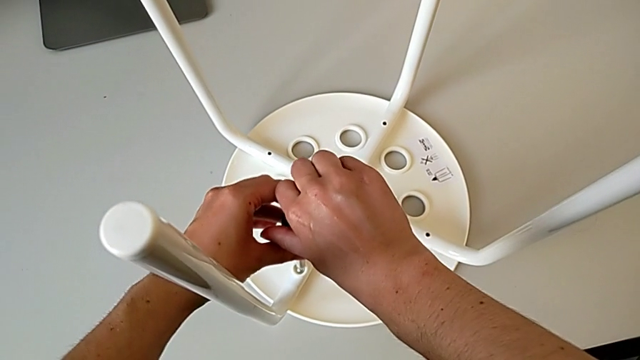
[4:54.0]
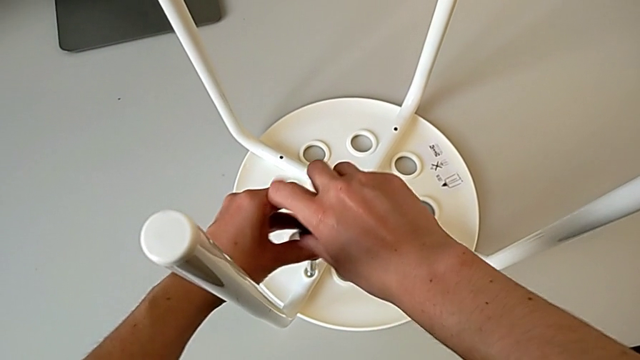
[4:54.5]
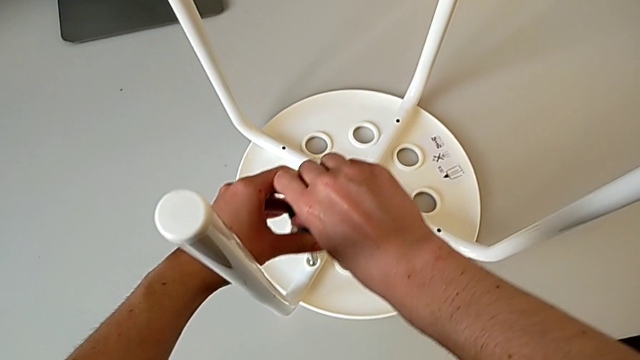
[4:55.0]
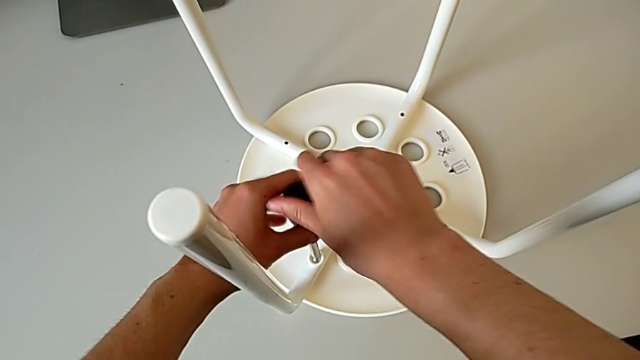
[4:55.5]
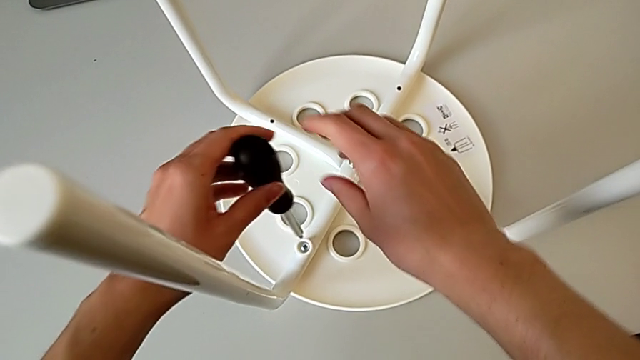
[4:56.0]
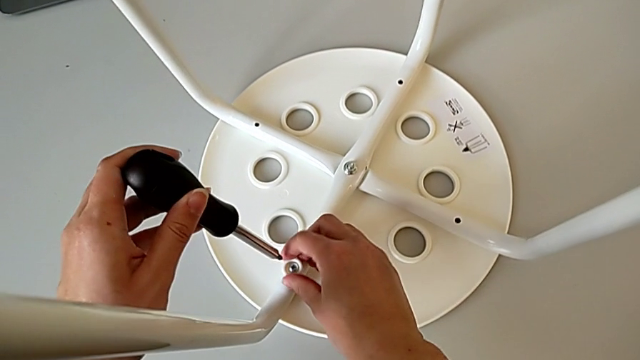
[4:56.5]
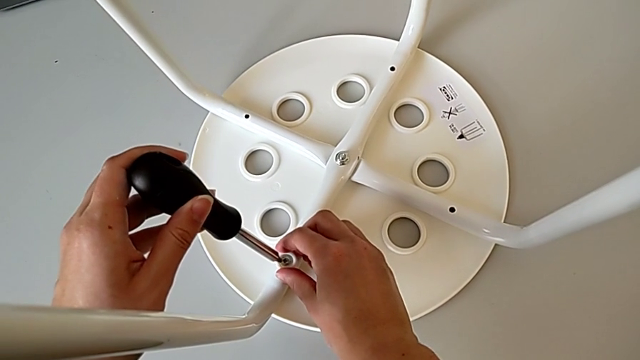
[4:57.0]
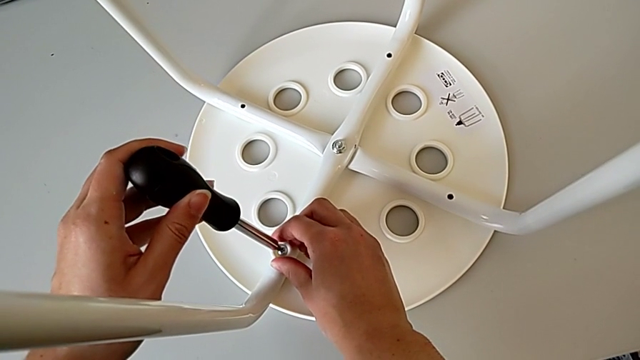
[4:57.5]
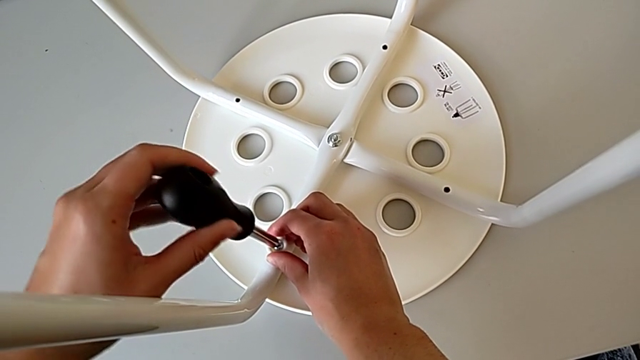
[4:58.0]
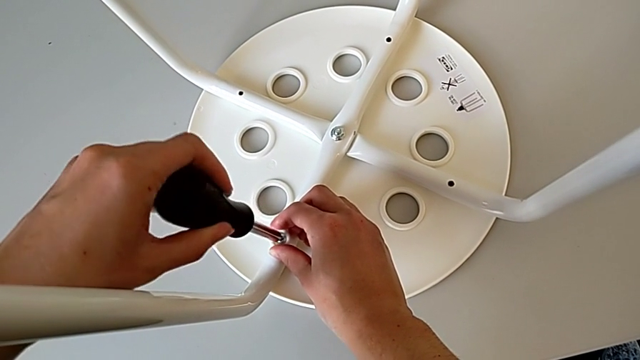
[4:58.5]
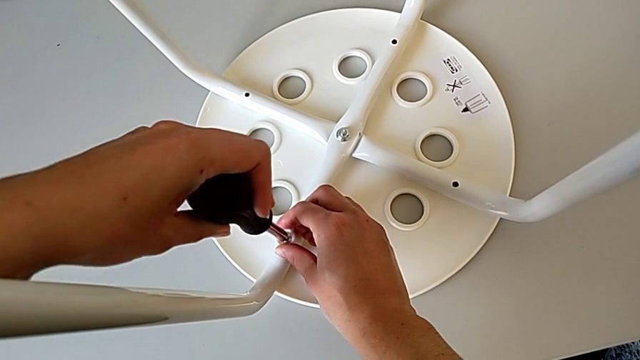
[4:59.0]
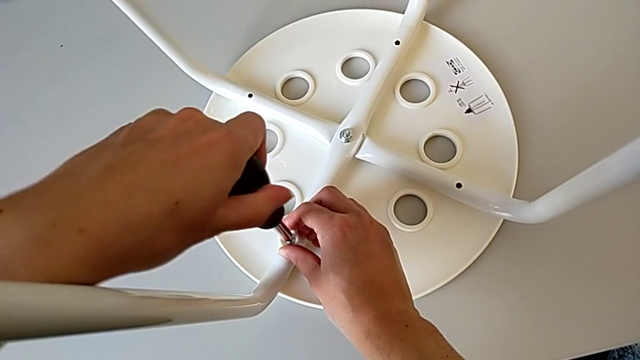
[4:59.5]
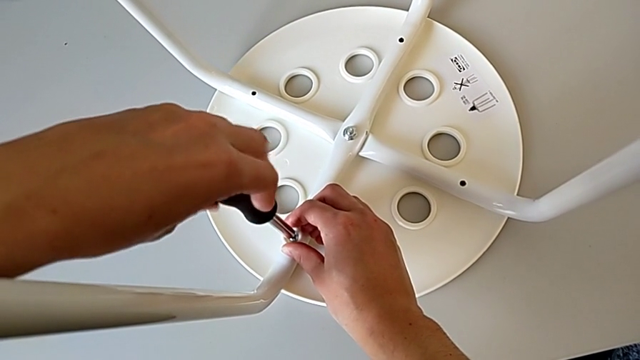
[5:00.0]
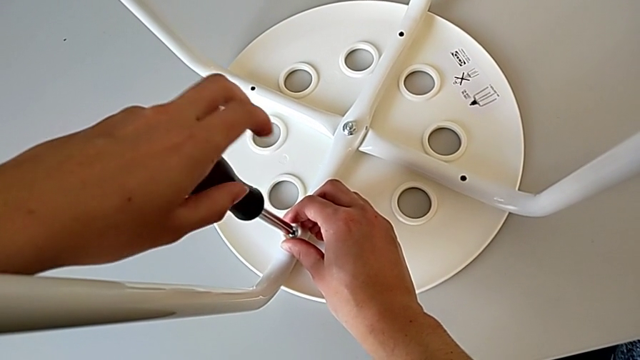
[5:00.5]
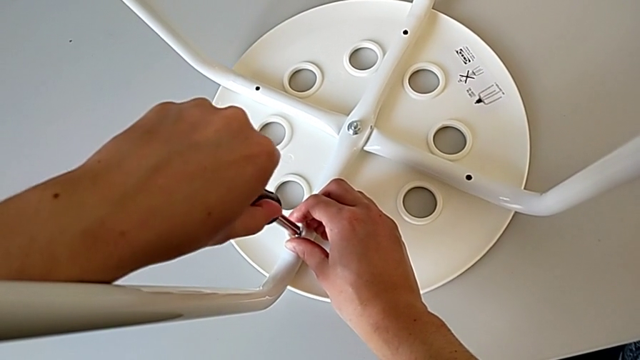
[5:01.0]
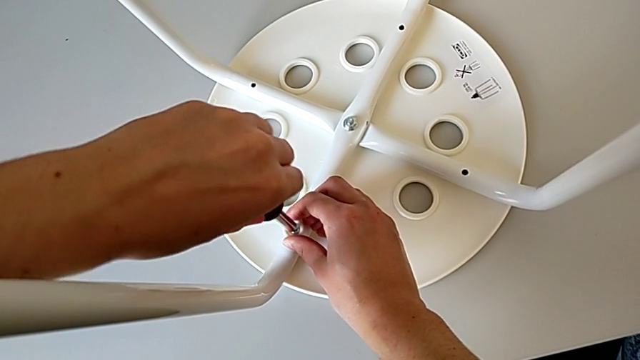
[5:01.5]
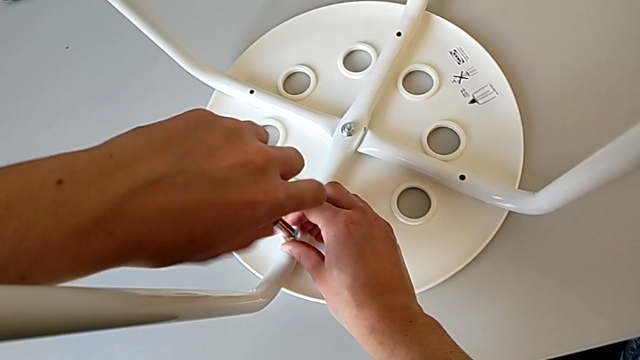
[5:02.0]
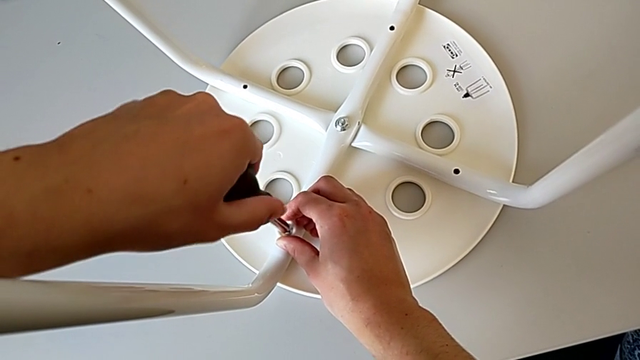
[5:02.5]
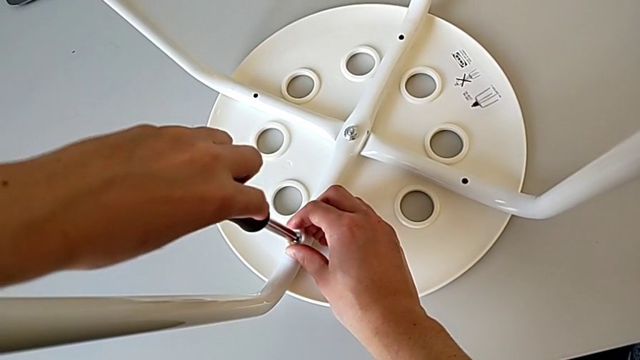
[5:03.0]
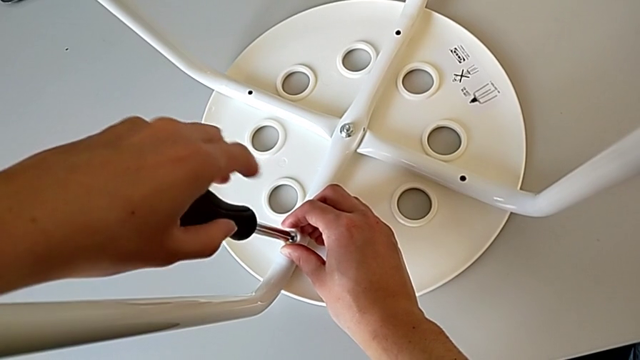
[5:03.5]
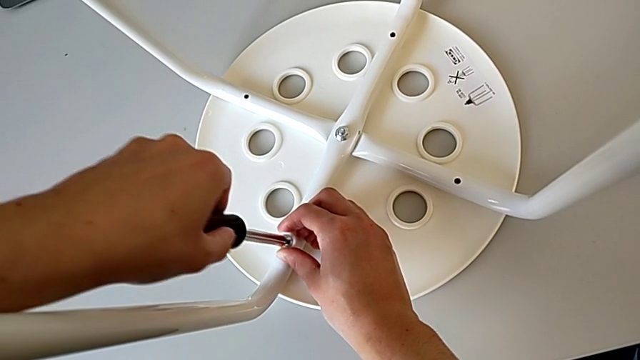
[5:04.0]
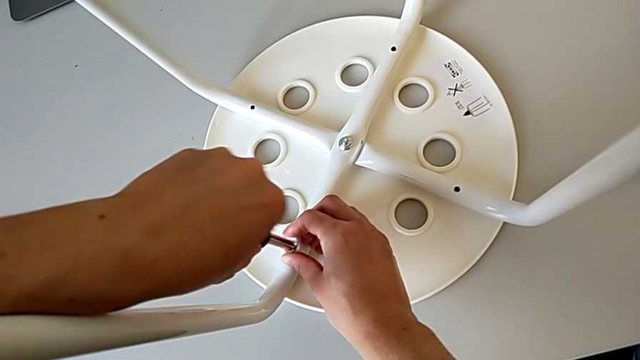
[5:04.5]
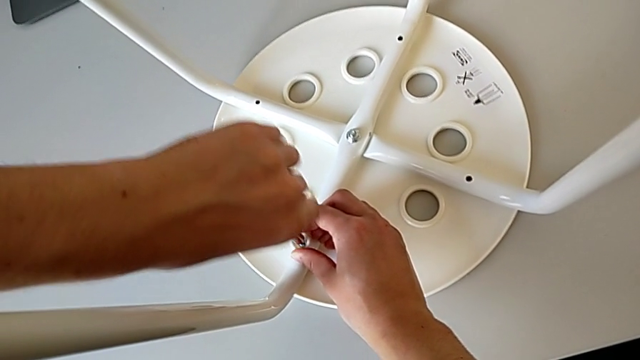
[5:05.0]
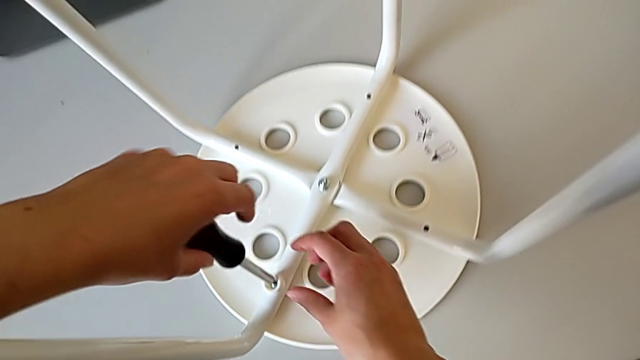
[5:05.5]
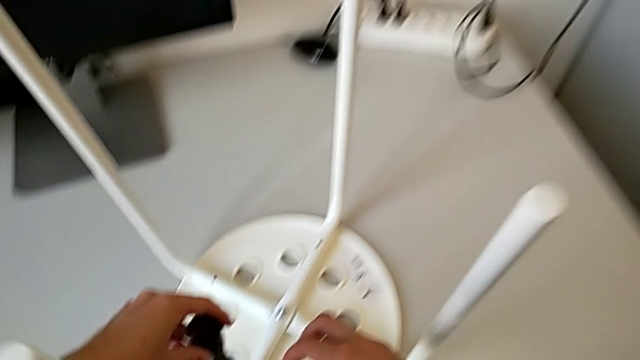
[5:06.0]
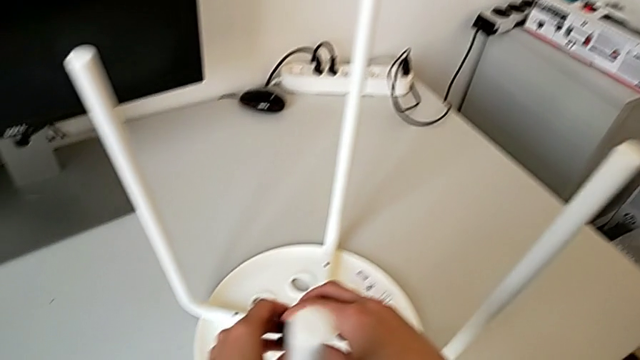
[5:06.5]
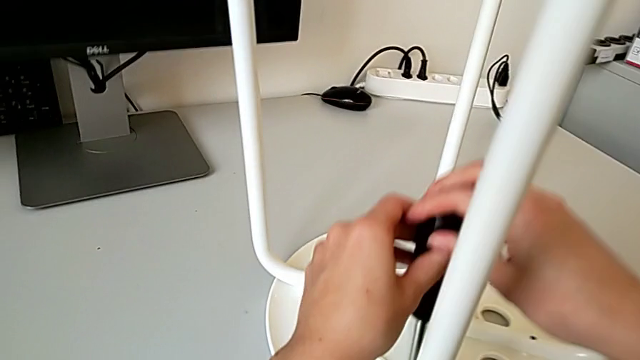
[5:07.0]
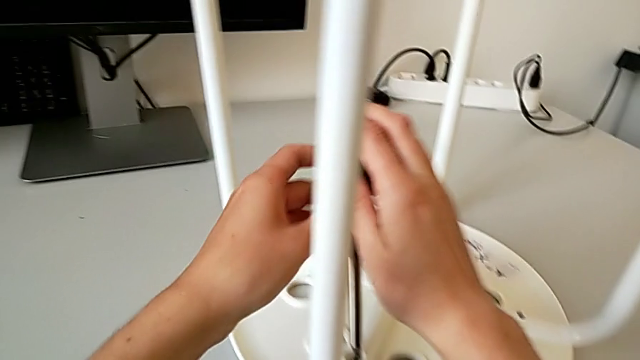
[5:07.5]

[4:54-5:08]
The camera wearer is placing the legs onto the seat. They wrongly screw the first screw without success, hold the first washer, insert the first screwdriver, wrongly screw the first screw twice without success and hold the screwdriver.

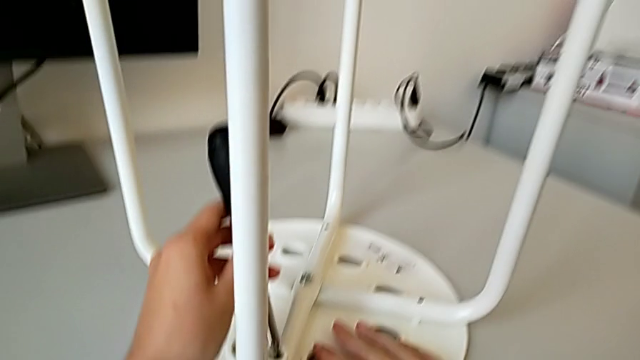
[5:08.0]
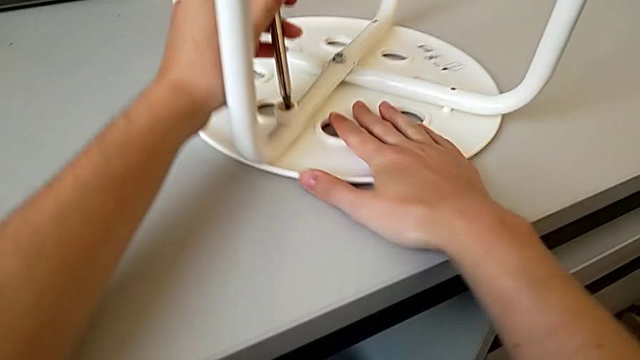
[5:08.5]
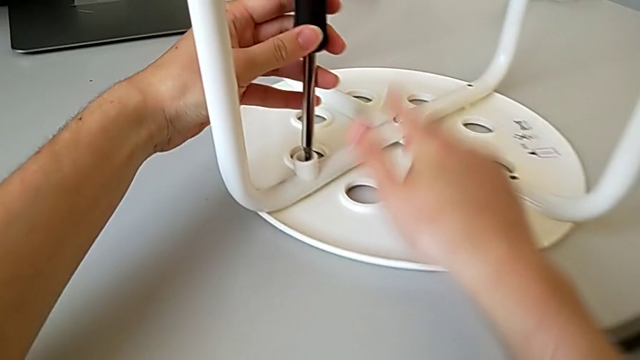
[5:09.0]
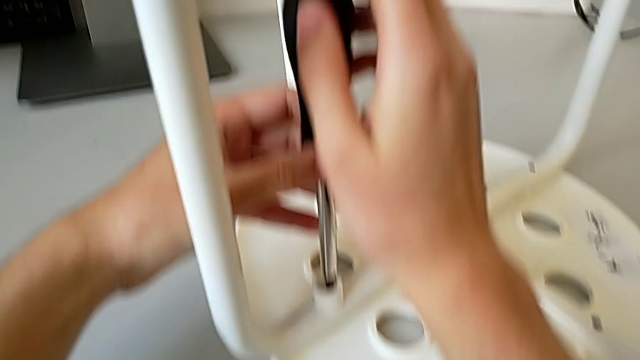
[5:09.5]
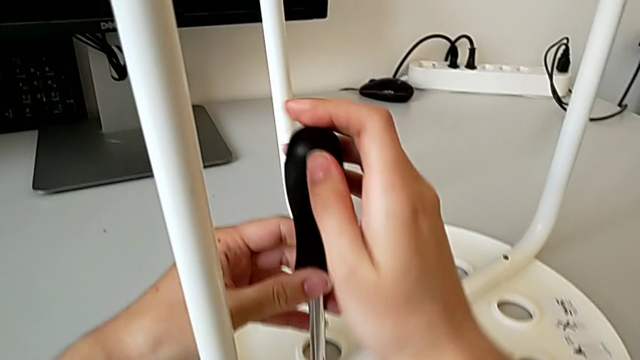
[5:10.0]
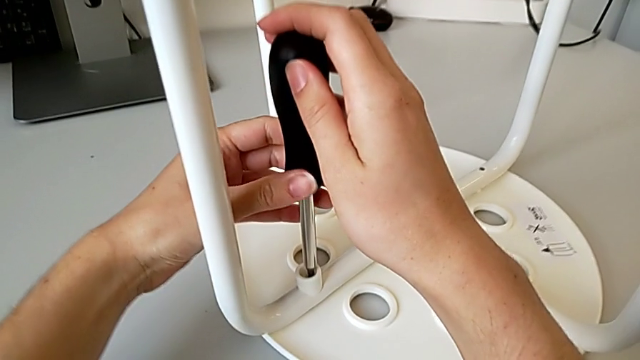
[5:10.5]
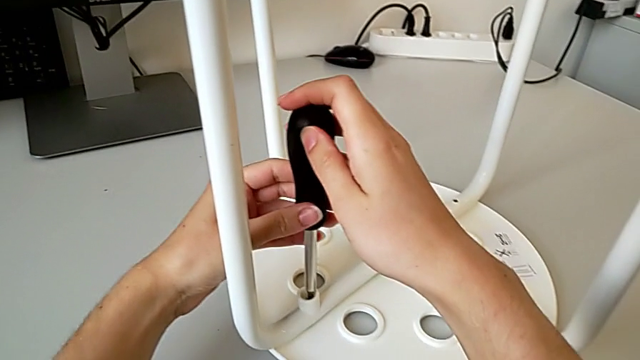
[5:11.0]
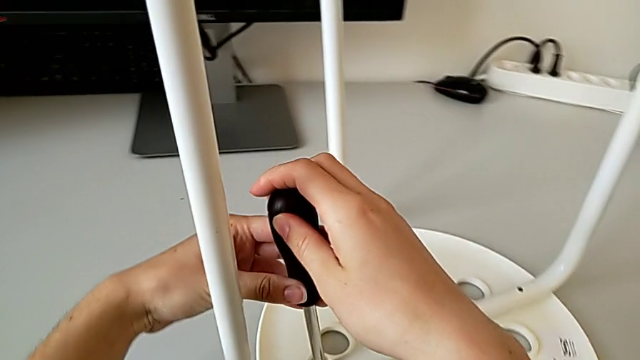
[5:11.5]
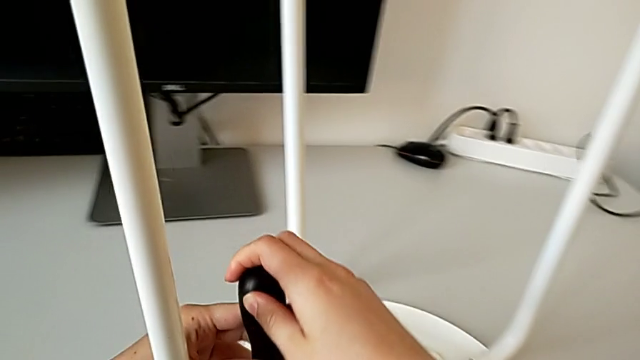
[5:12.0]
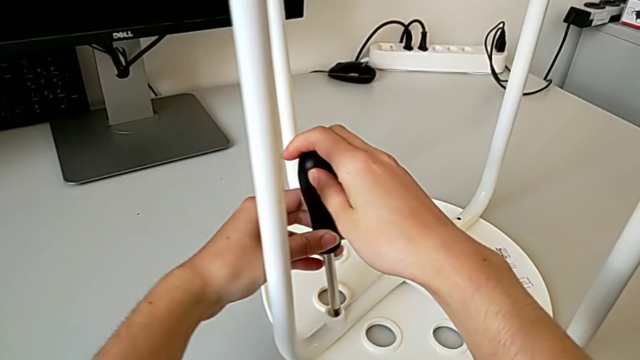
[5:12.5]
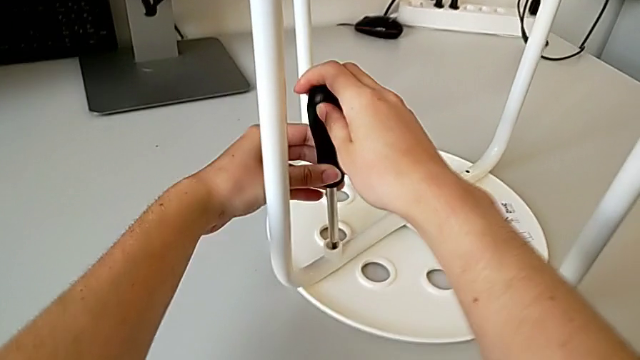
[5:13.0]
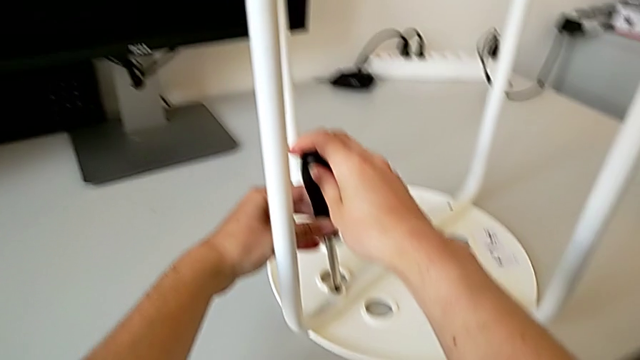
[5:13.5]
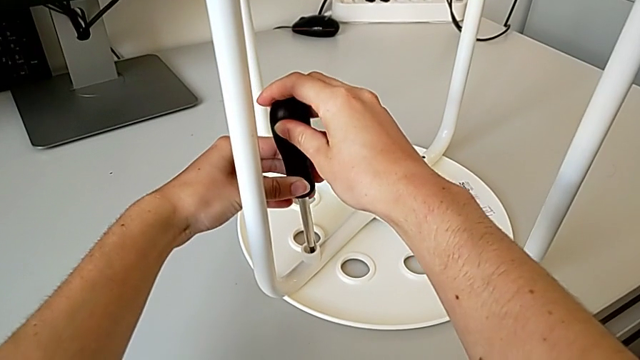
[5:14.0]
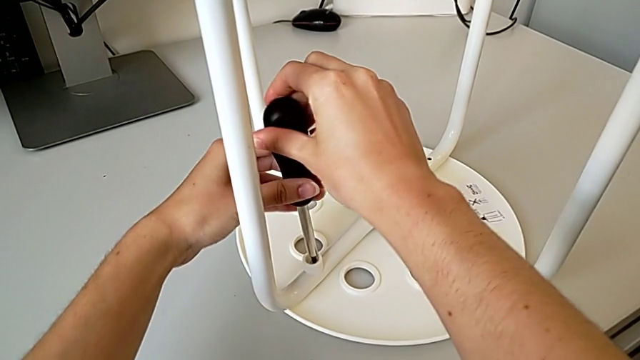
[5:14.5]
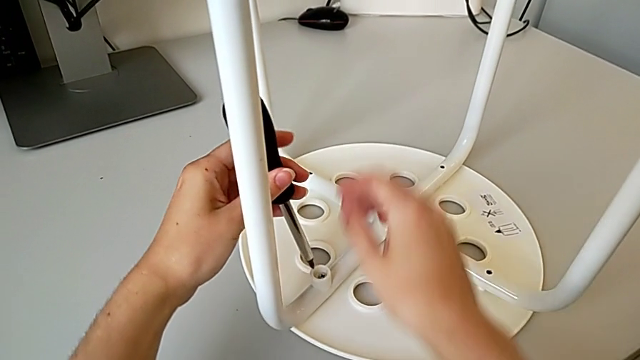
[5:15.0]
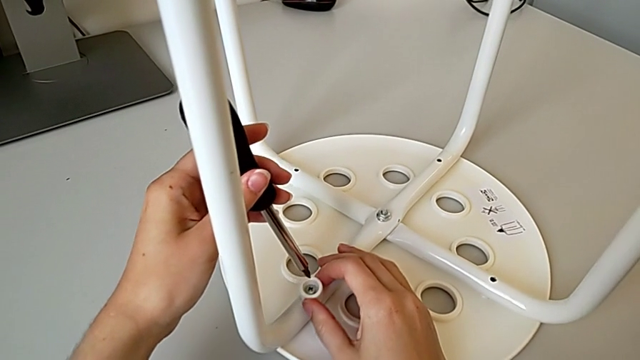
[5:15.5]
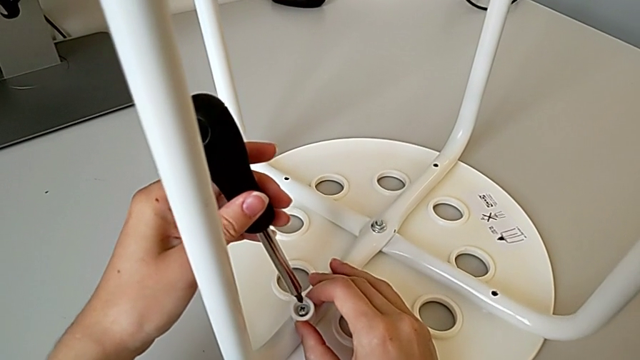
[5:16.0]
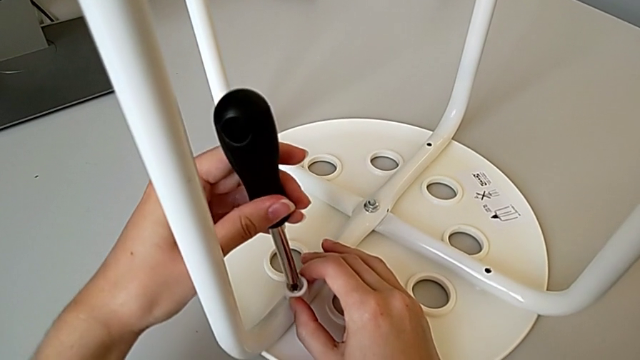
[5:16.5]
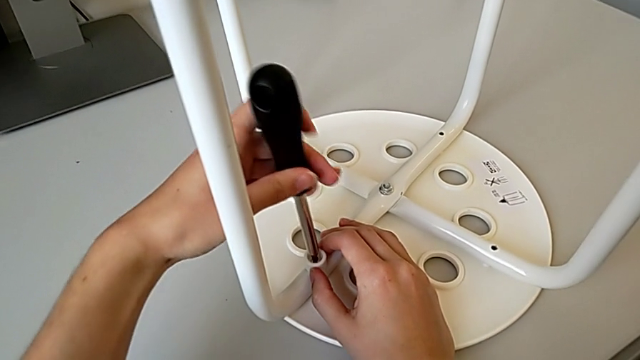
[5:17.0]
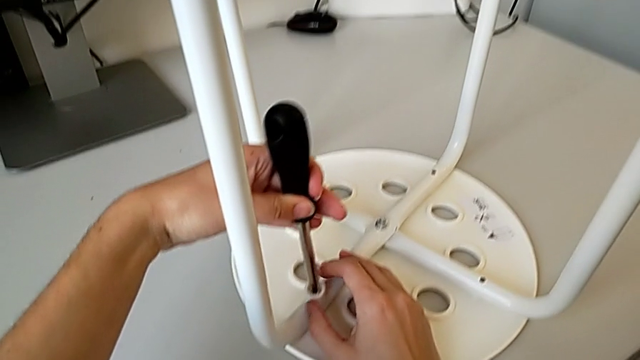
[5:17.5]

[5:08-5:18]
The camera wearer is placing the legs onto the seat. They rotate the stool, hold the screwdriver, withdraw it and insert the first screwdriver.
